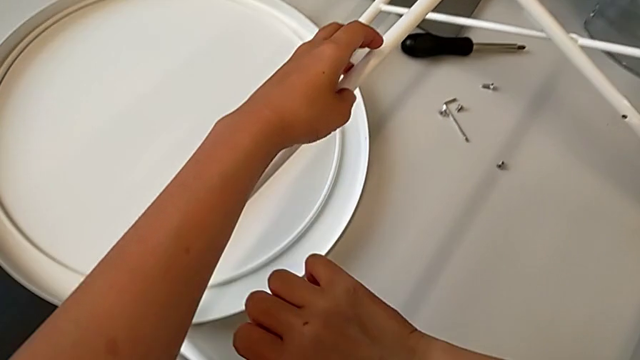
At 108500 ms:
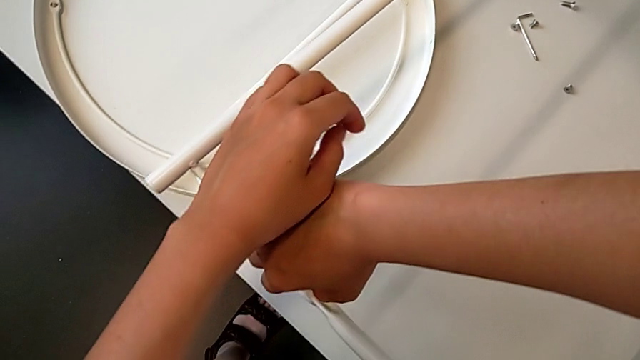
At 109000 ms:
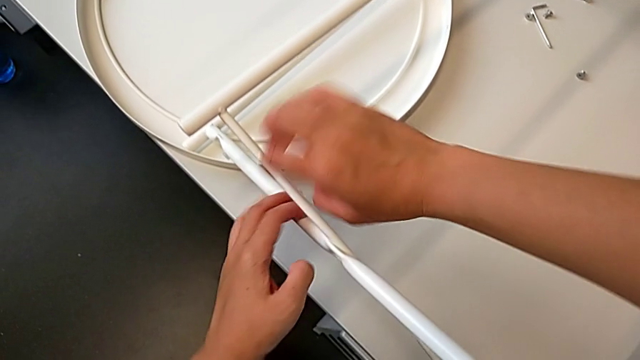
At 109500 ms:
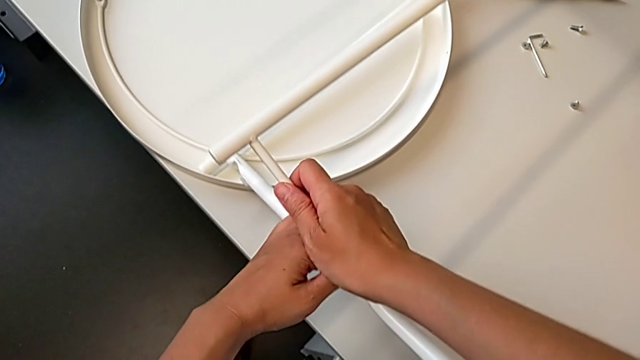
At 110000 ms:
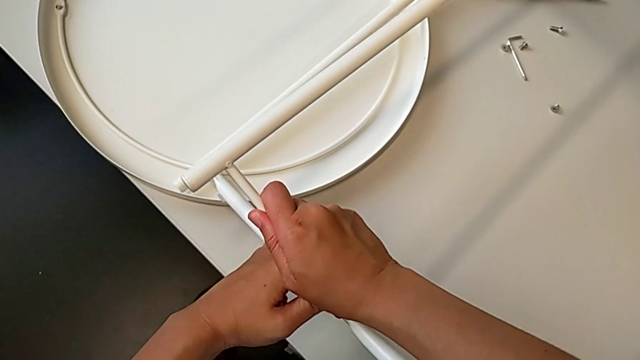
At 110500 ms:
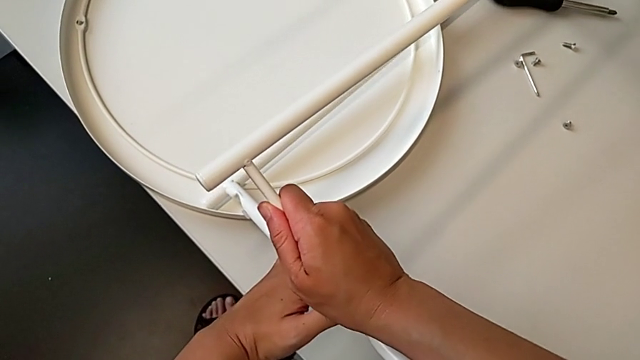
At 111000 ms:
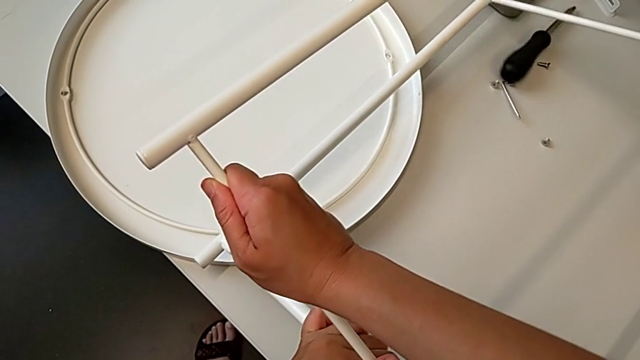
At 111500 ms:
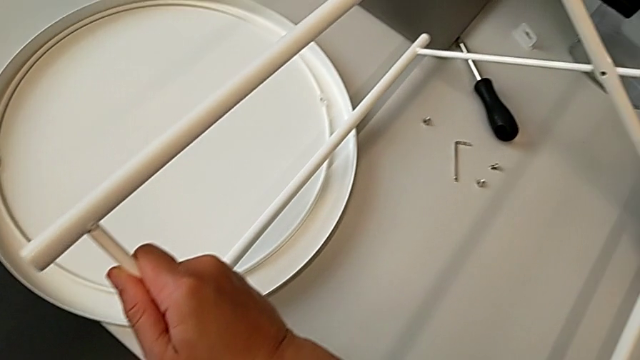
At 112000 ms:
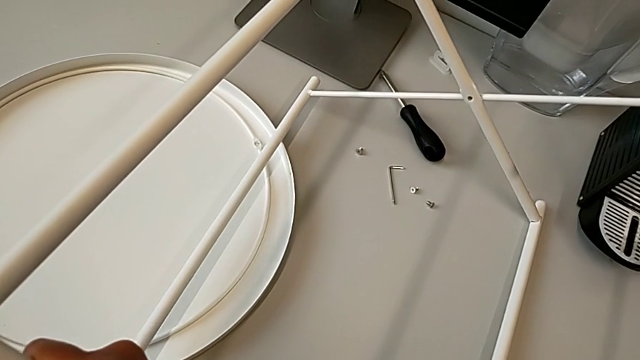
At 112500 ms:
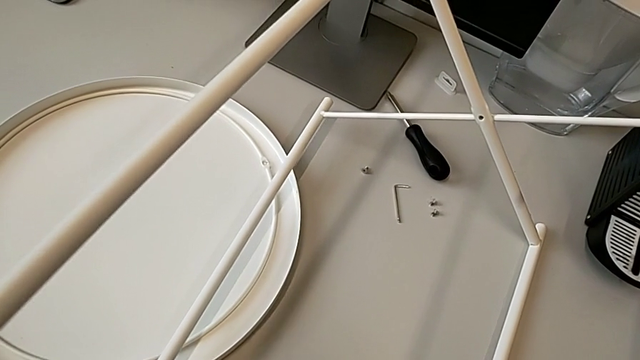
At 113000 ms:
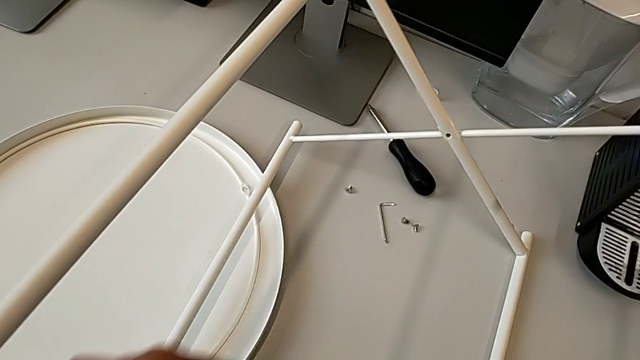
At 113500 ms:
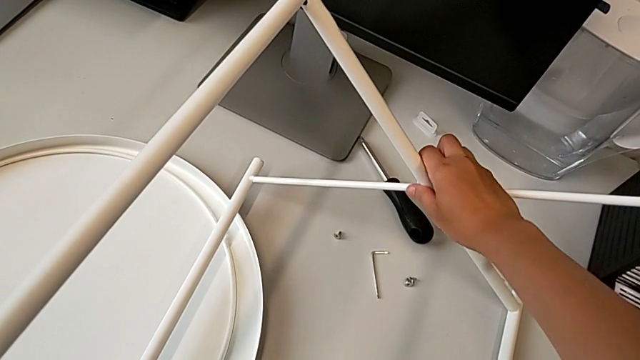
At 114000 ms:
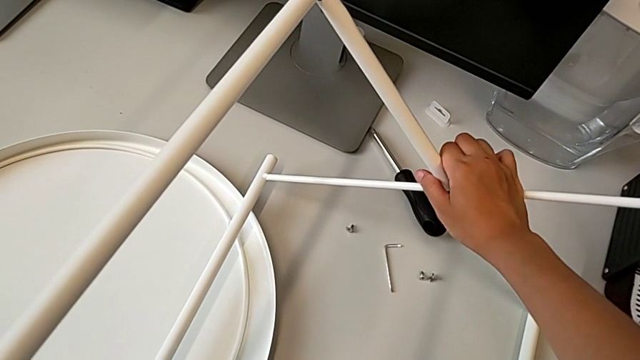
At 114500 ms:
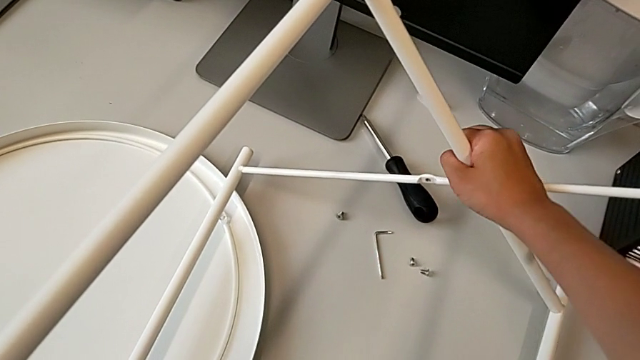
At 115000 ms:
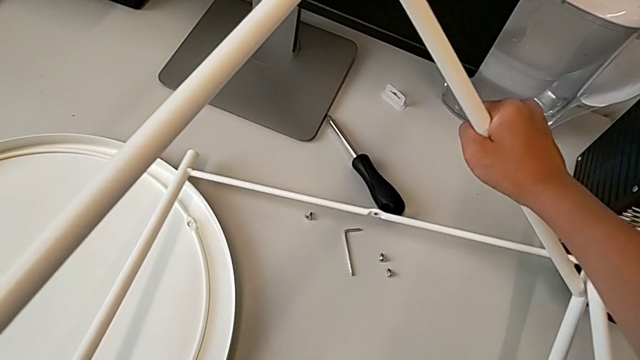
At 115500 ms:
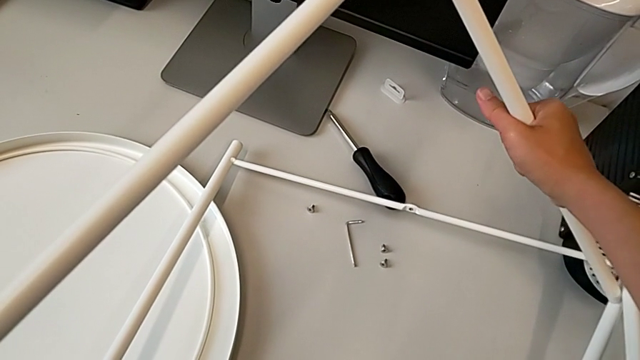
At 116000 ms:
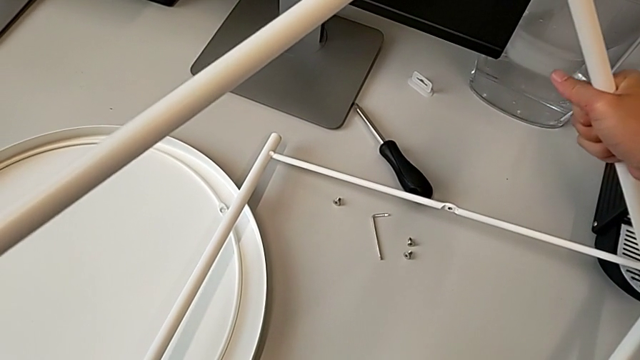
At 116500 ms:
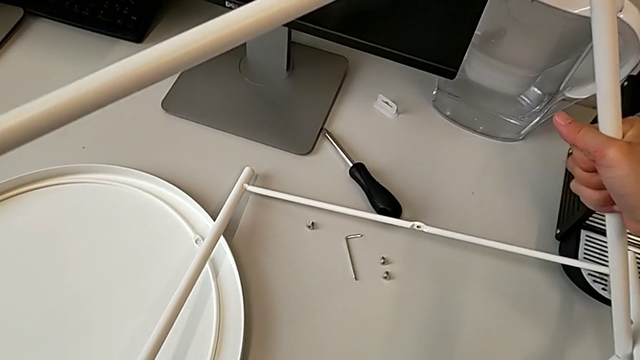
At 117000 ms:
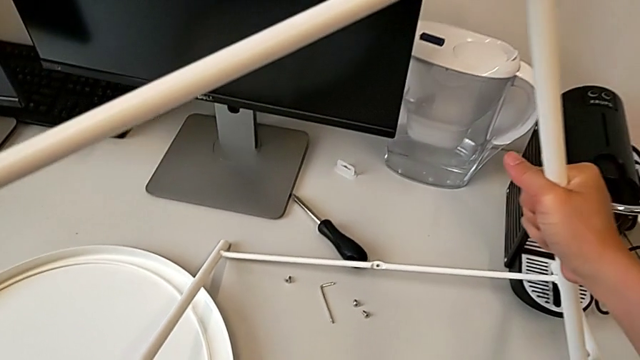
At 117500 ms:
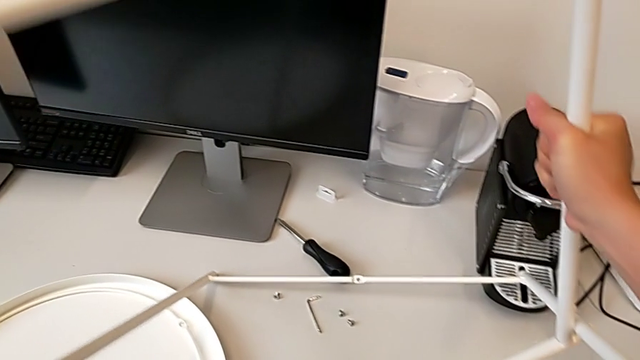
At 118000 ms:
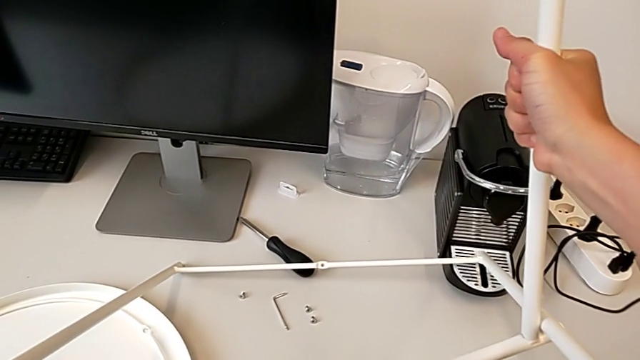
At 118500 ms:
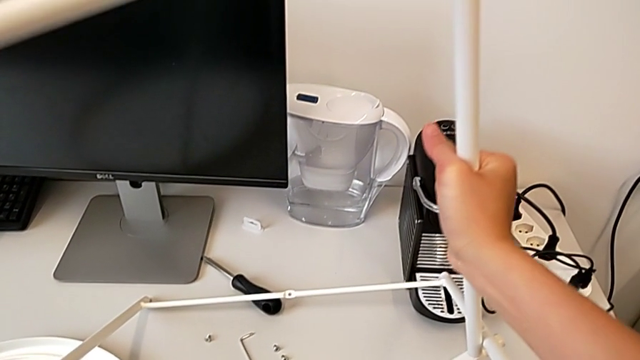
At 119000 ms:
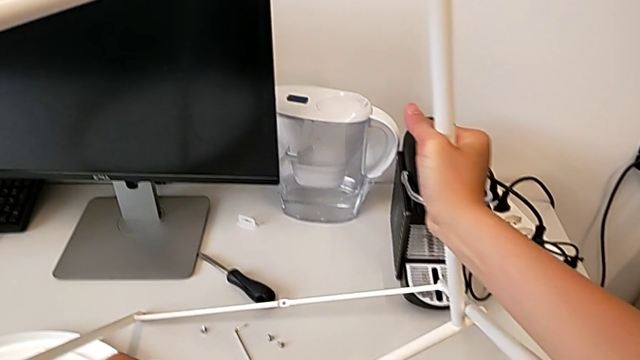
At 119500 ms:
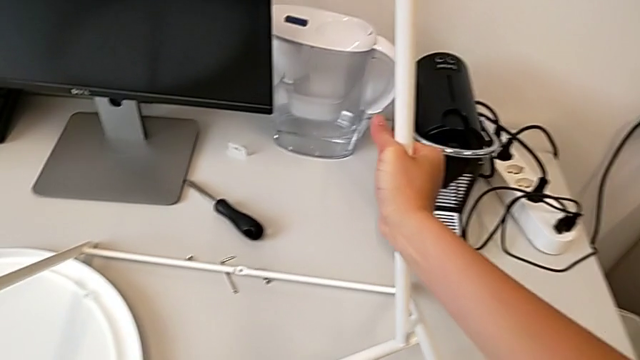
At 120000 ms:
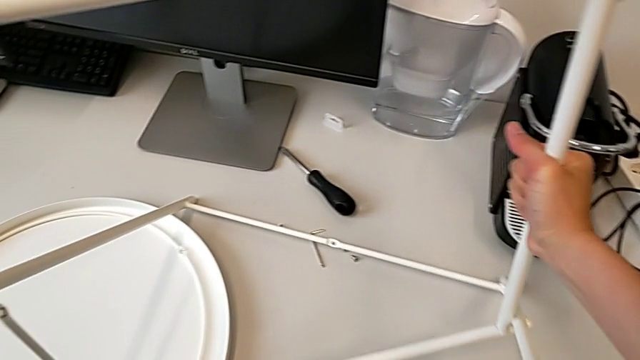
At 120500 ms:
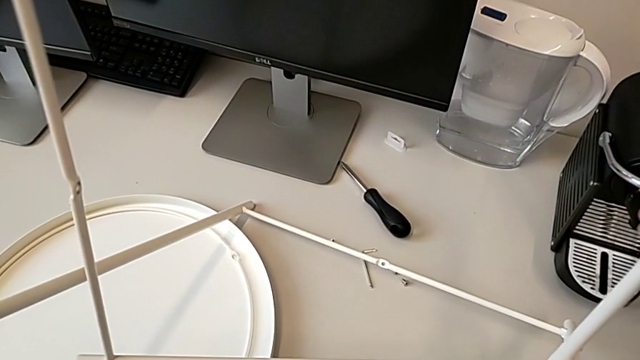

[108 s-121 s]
The camera wearer is assembling the legs regularly. They grab the leg, slide it, grab it and withdraw it.

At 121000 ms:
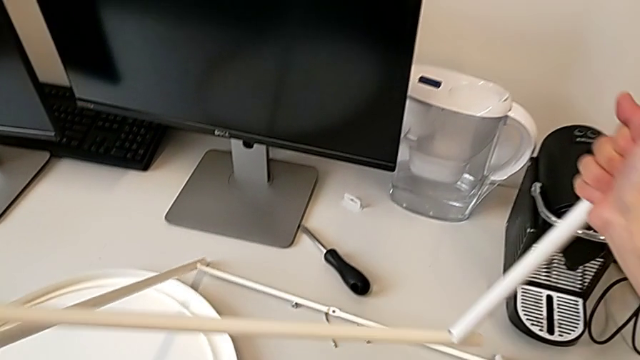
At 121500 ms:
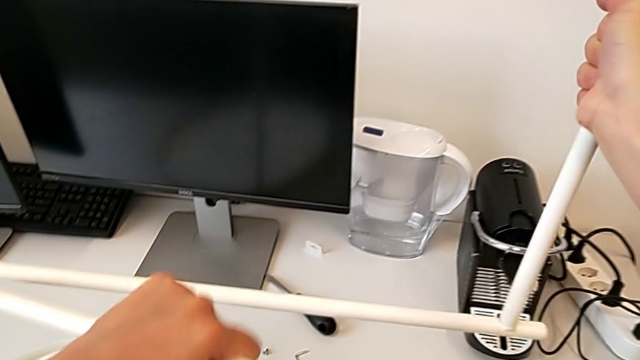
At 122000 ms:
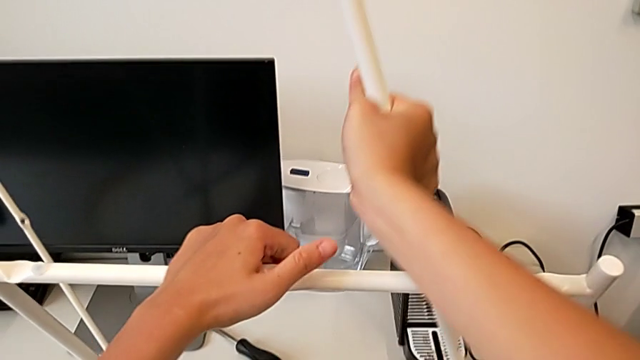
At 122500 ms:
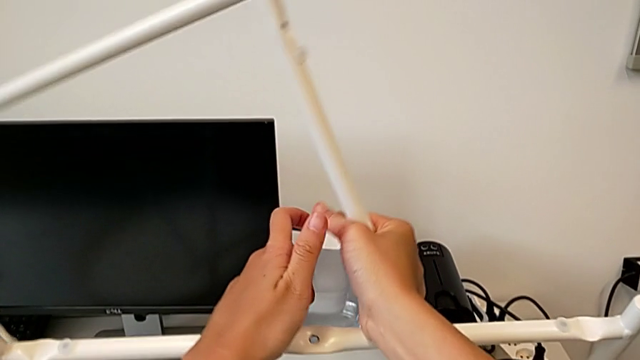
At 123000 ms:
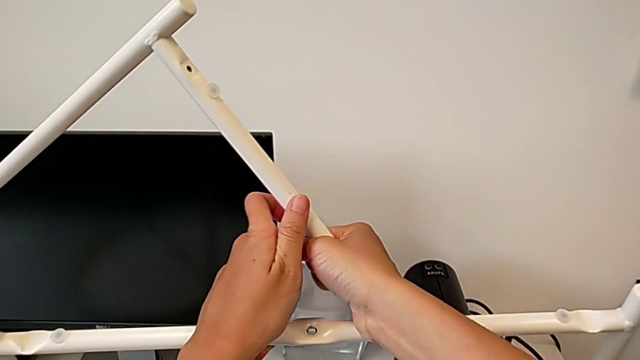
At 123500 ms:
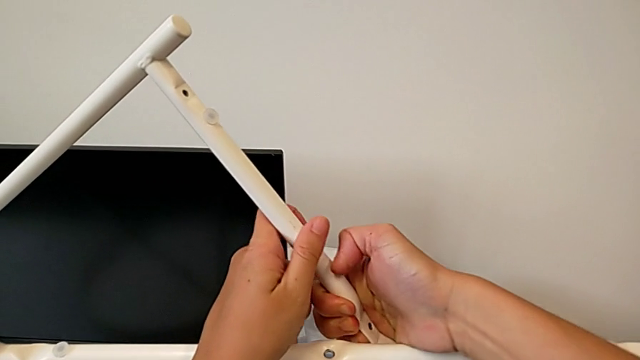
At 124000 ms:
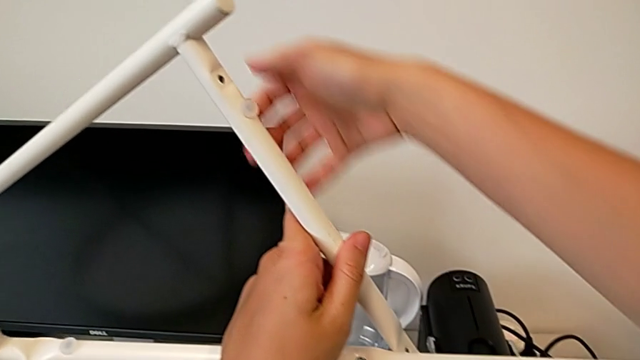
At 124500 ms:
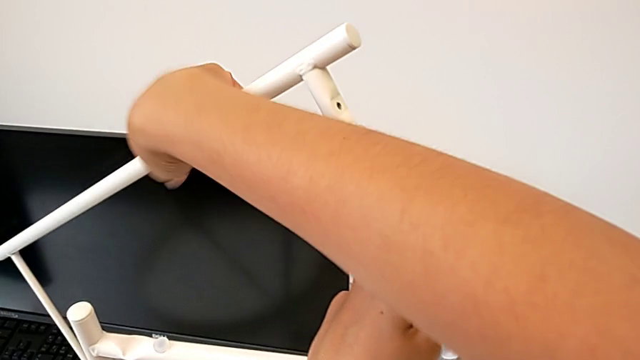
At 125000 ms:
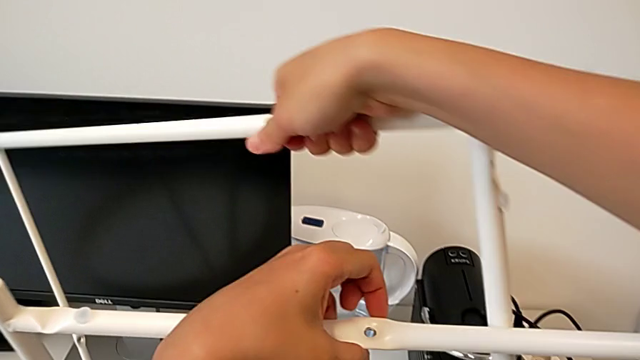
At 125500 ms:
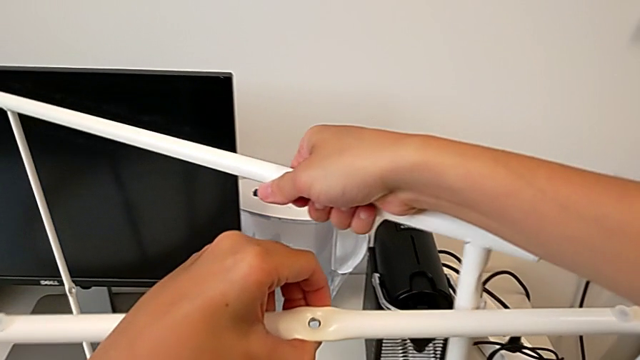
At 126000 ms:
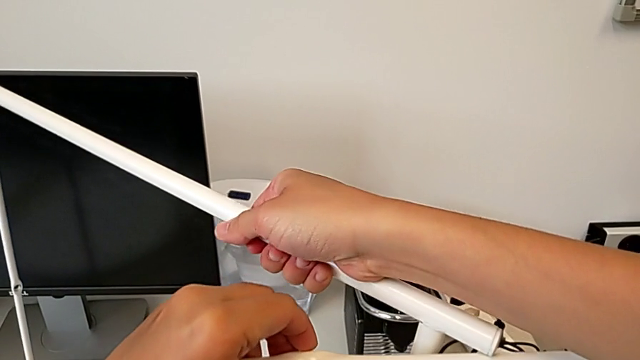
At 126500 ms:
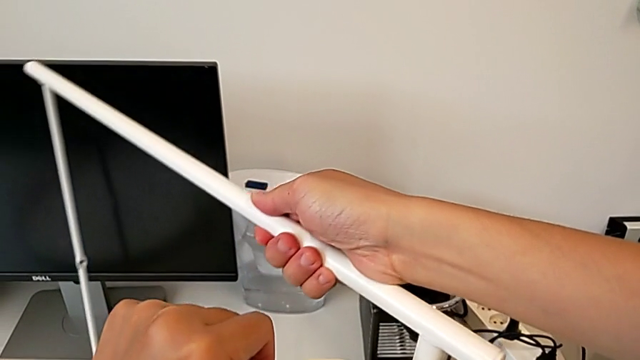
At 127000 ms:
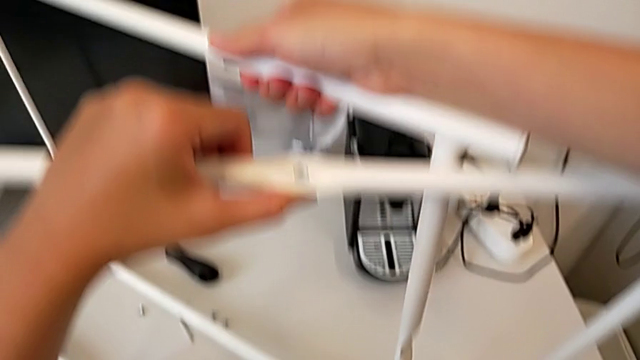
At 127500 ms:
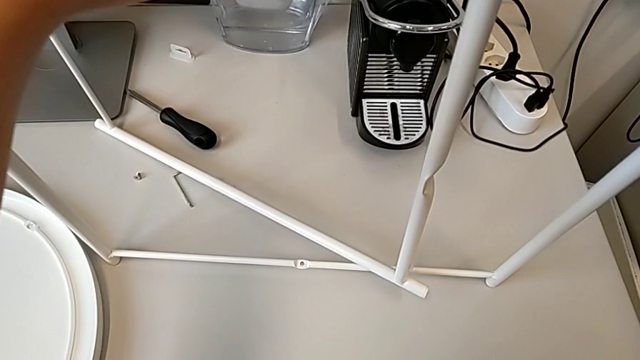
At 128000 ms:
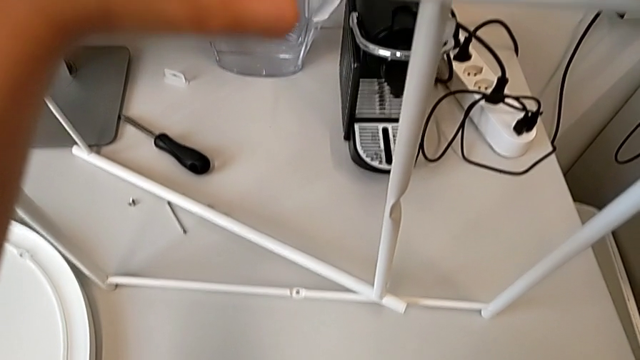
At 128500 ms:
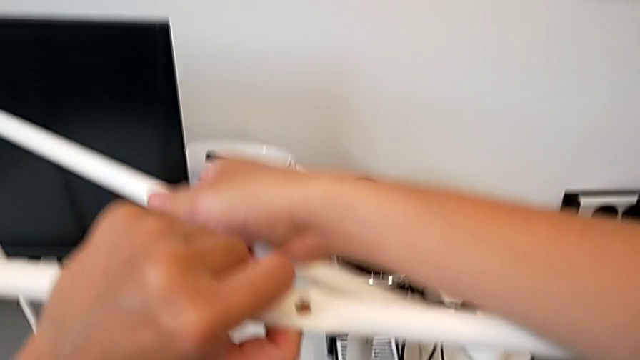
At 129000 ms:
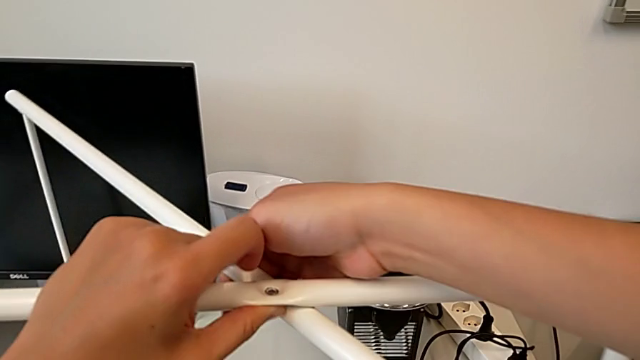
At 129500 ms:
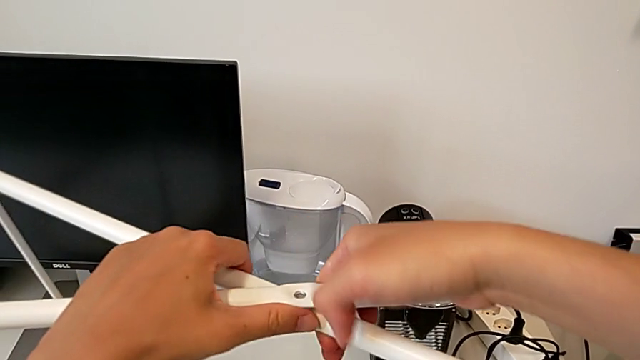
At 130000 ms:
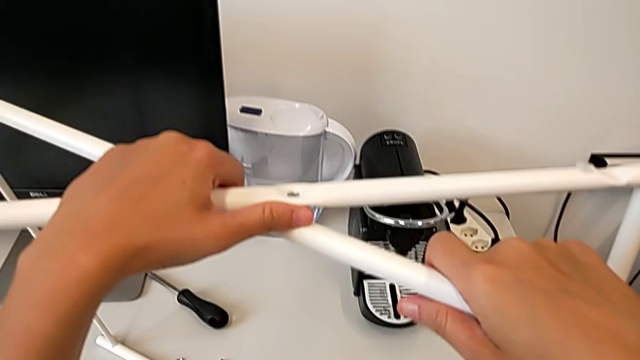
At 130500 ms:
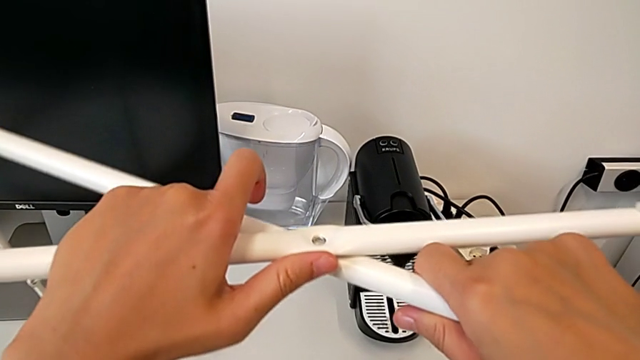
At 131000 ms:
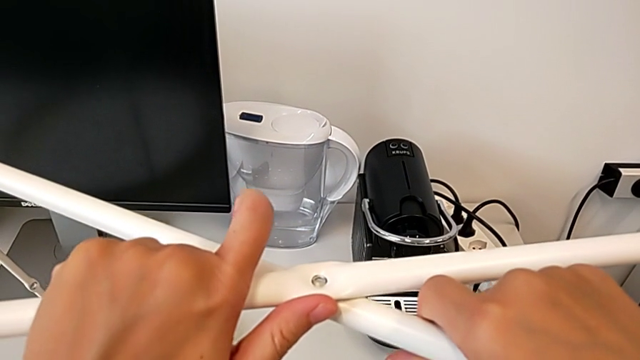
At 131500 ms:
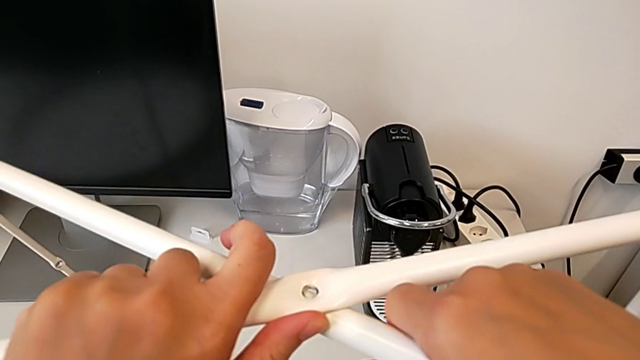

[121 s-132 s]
The camera wearer is assembling the legs regularly. They lift the leg, grab it, rotate it, inspect it, align it and hold it.
